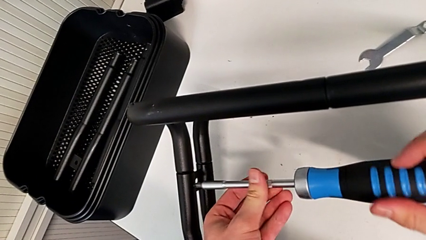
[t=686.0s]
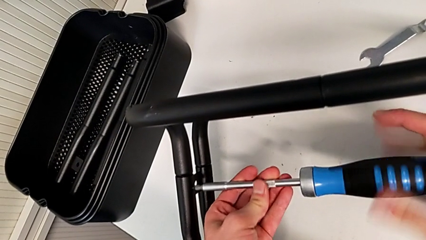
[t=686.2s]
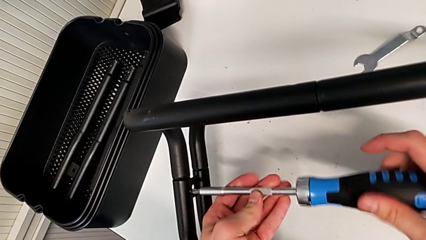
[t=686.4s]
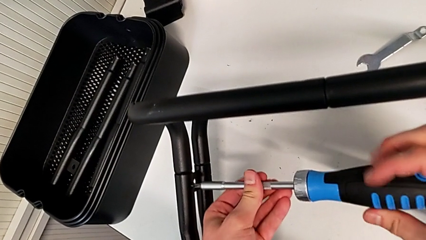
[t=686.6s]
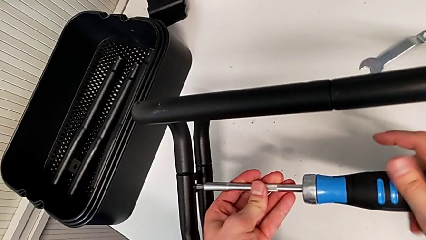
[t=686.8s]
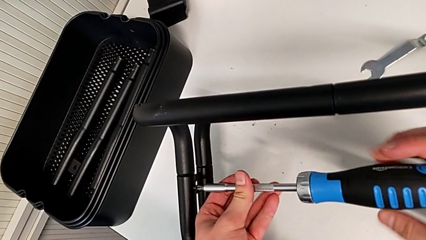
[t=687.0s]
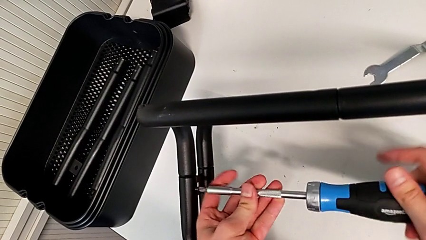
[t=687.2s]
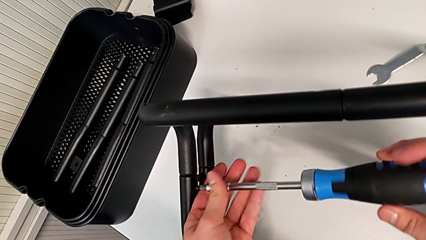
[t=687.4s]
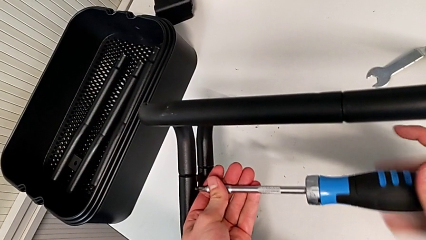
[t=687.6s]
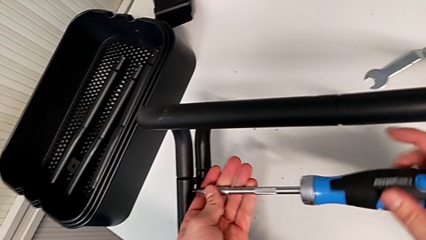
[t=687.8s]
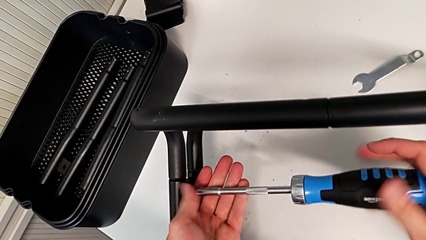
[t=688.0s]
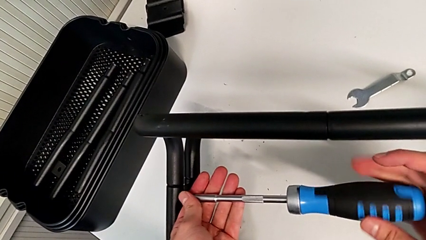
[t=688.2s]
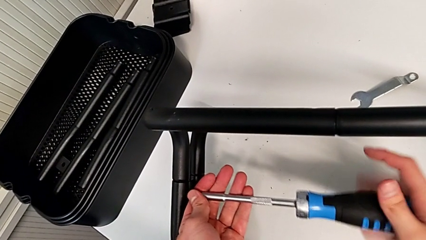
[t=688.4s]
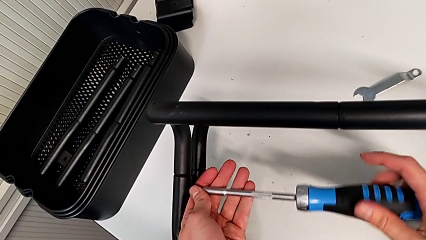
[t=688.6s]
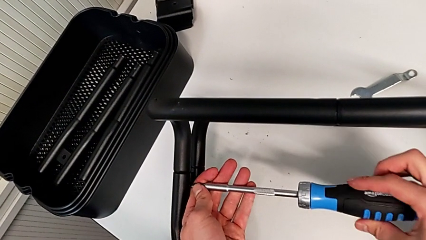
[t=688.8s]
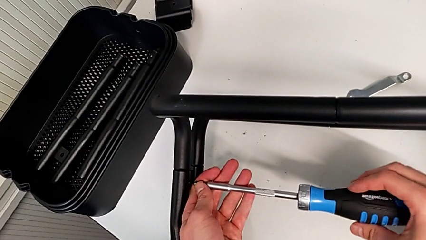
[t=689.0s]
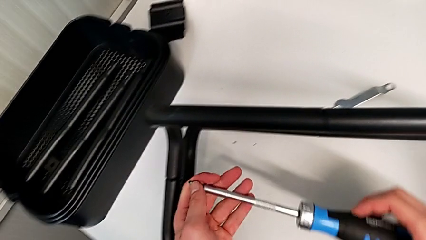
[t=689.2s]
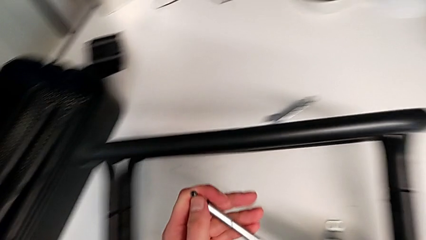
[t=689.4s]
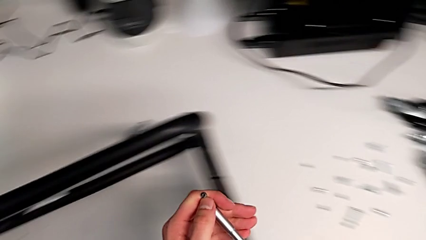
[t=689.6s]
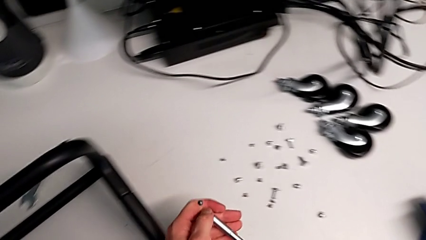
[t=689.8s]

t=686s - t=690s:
The camera wearer is unscrewing the second screw from the second leg of the furniture. They keep unscrewing the screw.

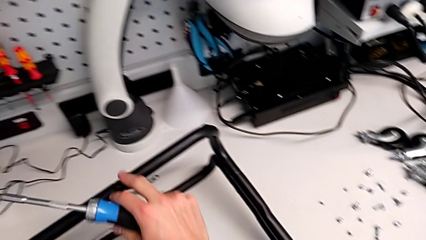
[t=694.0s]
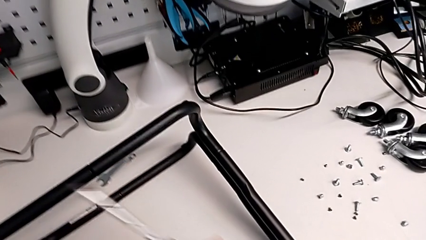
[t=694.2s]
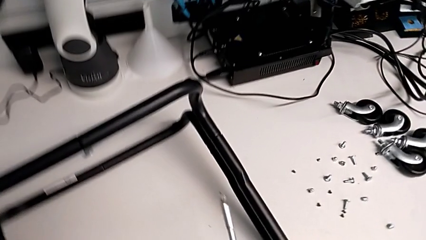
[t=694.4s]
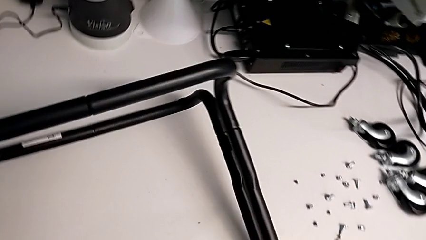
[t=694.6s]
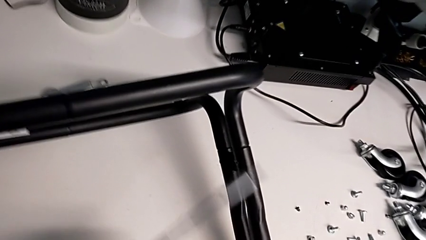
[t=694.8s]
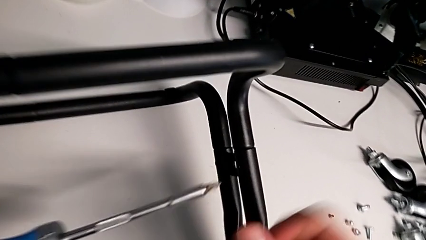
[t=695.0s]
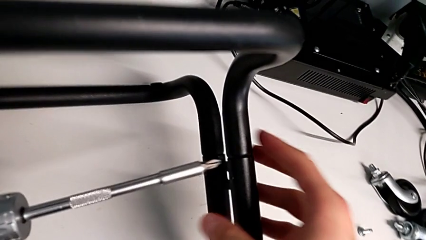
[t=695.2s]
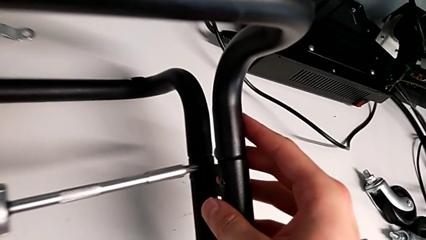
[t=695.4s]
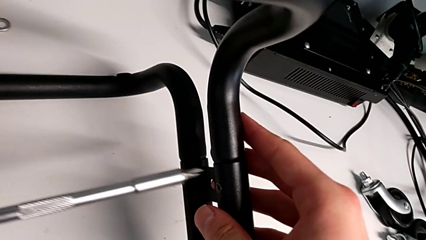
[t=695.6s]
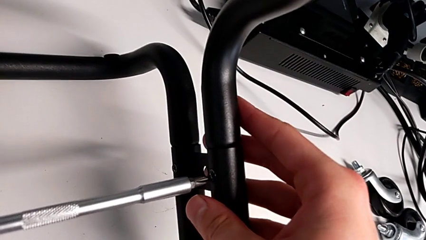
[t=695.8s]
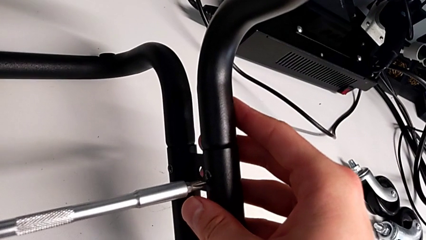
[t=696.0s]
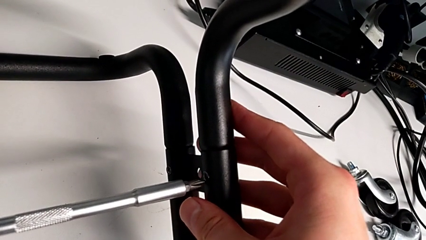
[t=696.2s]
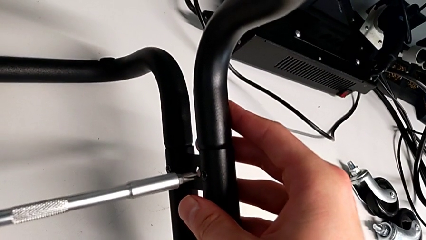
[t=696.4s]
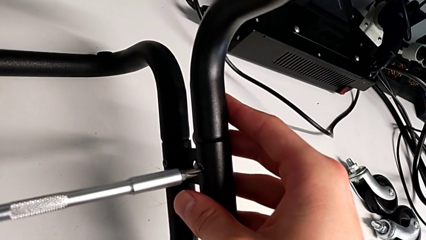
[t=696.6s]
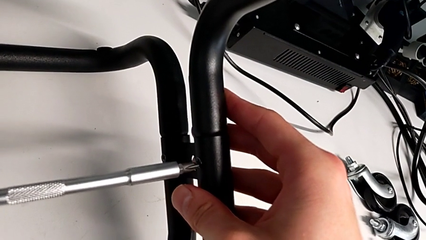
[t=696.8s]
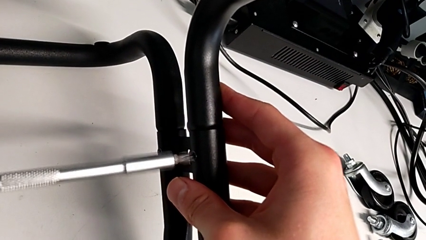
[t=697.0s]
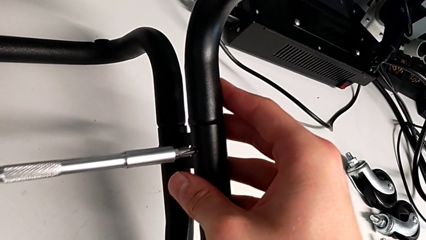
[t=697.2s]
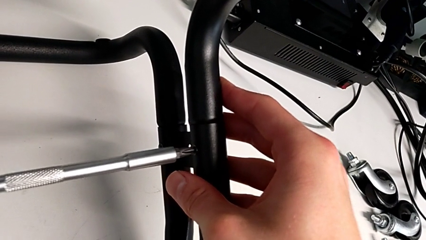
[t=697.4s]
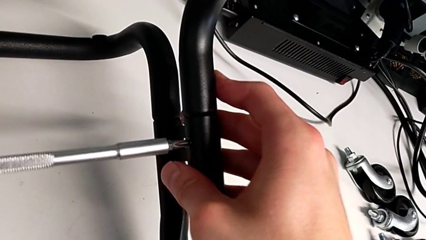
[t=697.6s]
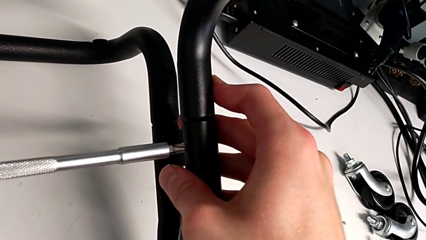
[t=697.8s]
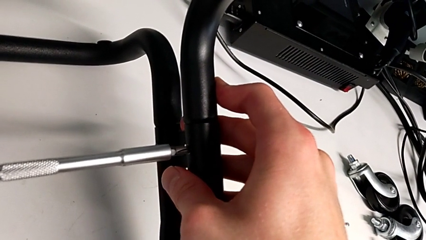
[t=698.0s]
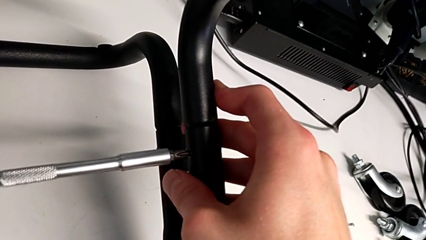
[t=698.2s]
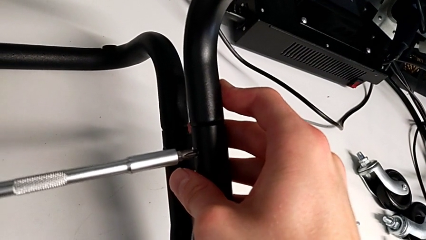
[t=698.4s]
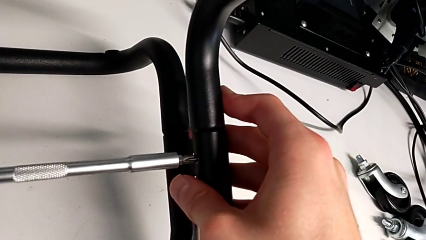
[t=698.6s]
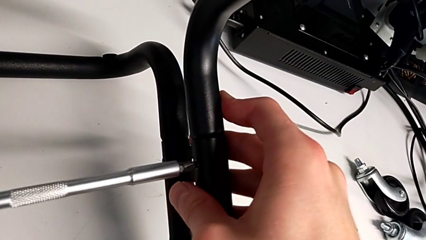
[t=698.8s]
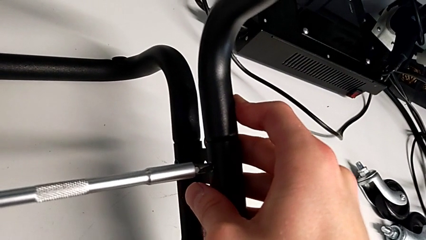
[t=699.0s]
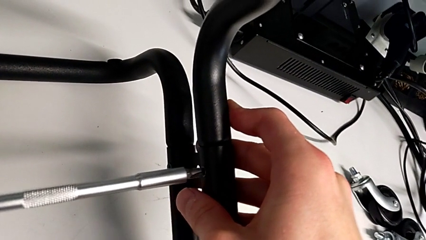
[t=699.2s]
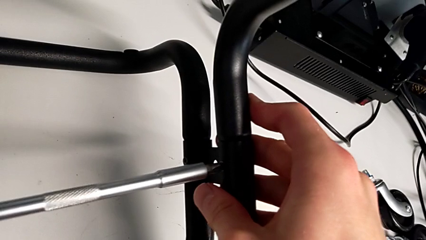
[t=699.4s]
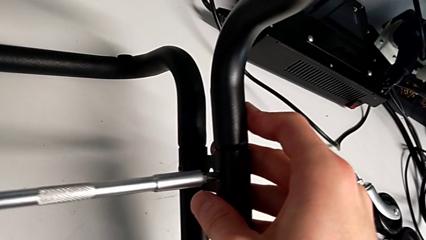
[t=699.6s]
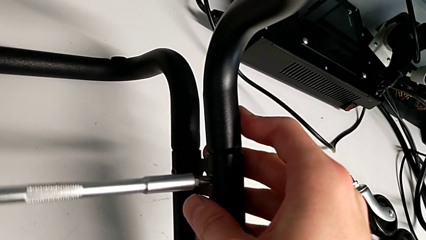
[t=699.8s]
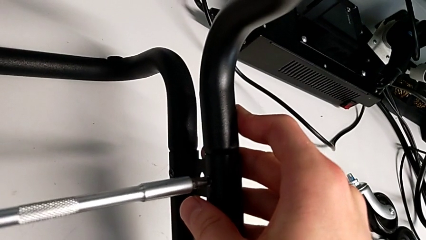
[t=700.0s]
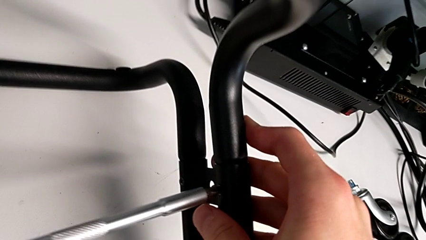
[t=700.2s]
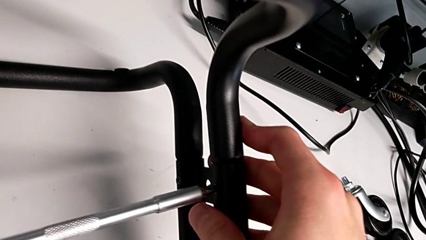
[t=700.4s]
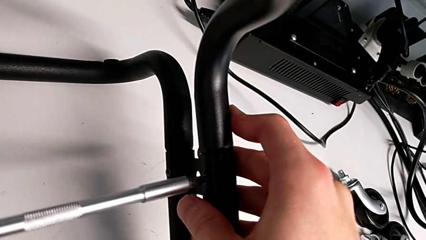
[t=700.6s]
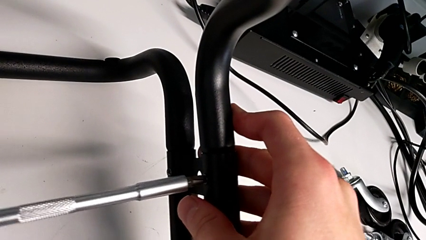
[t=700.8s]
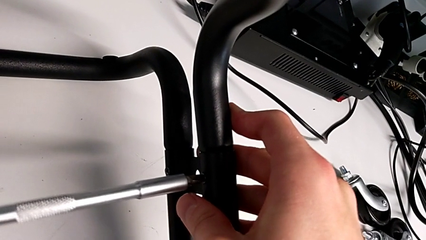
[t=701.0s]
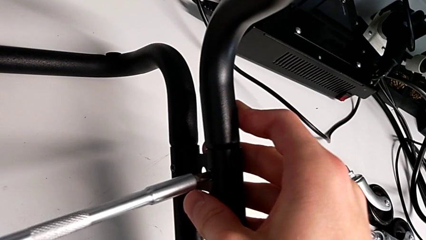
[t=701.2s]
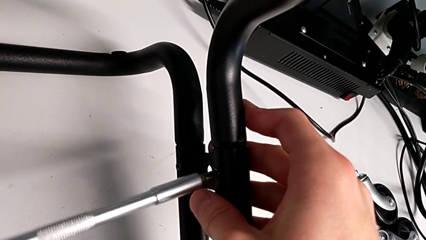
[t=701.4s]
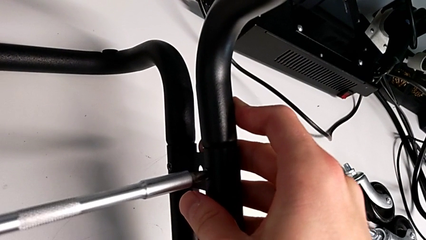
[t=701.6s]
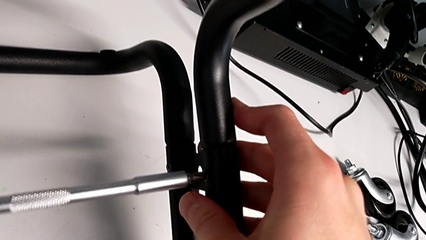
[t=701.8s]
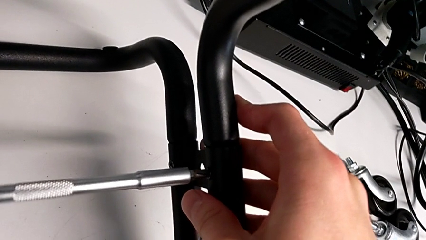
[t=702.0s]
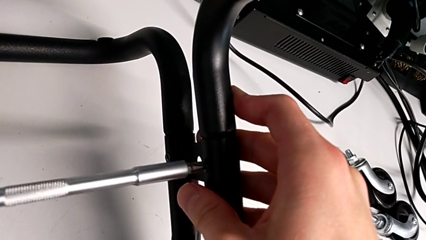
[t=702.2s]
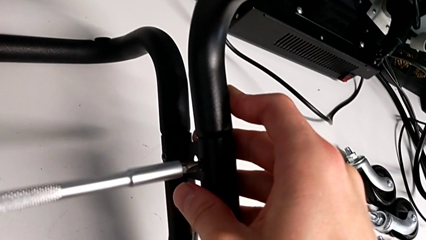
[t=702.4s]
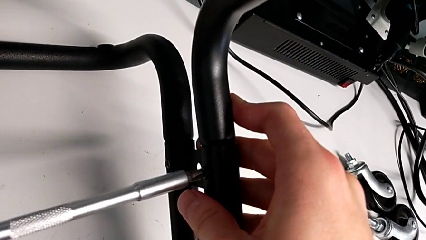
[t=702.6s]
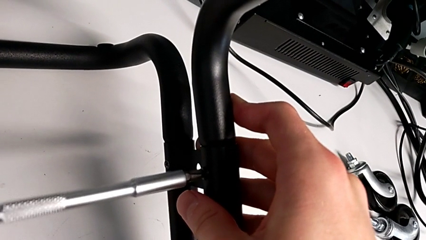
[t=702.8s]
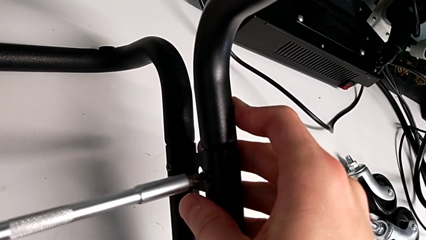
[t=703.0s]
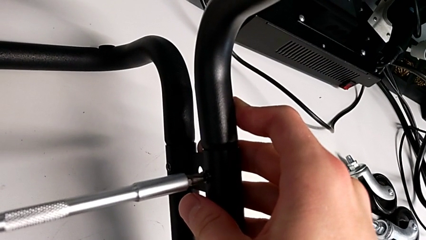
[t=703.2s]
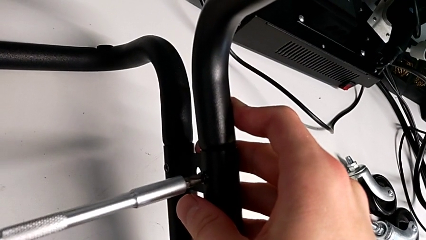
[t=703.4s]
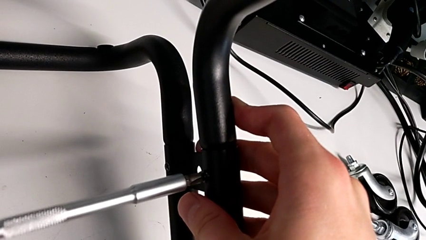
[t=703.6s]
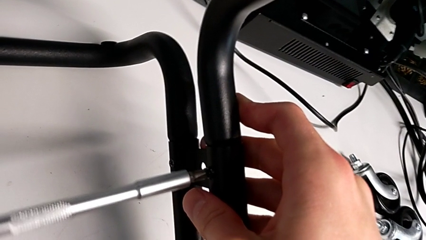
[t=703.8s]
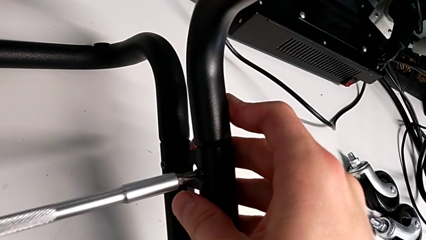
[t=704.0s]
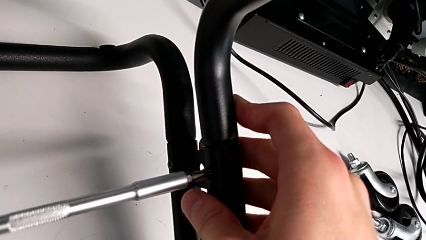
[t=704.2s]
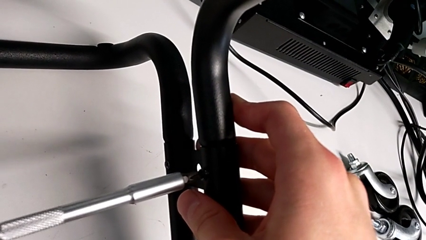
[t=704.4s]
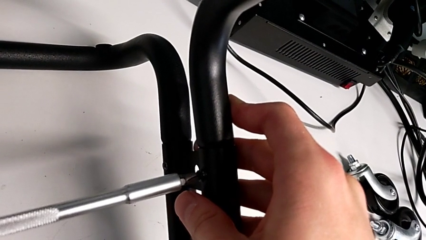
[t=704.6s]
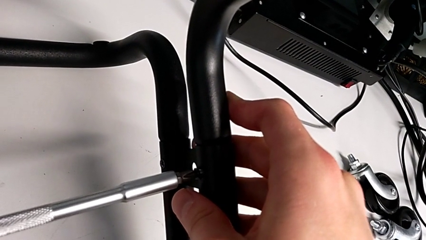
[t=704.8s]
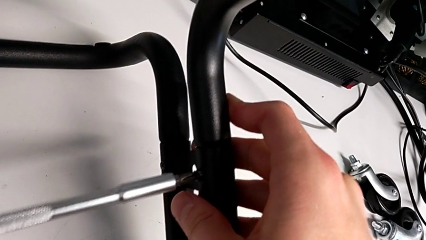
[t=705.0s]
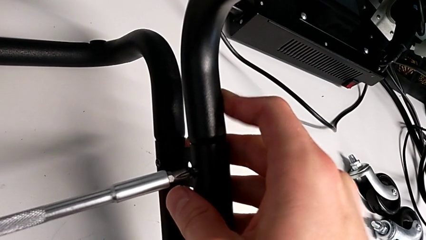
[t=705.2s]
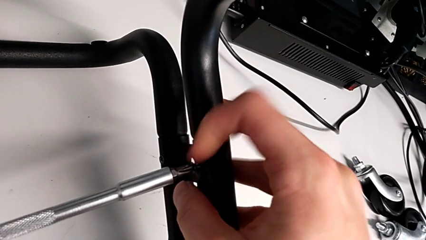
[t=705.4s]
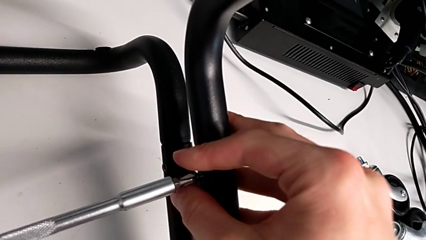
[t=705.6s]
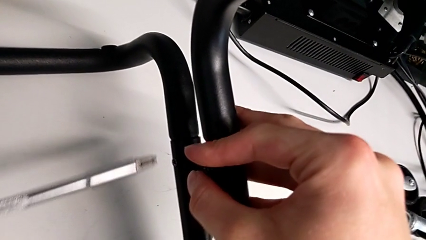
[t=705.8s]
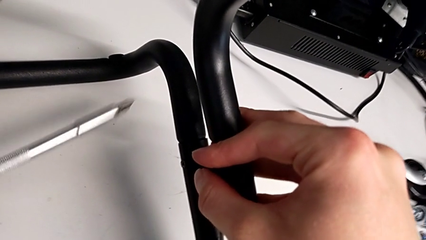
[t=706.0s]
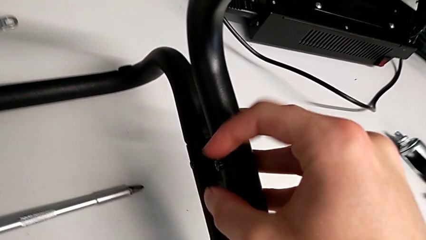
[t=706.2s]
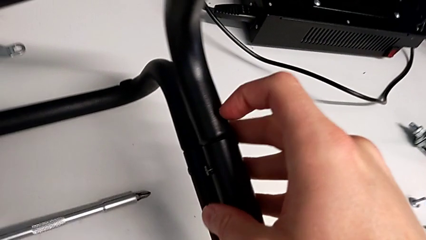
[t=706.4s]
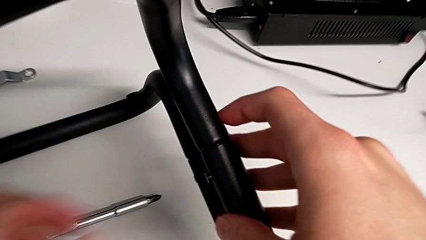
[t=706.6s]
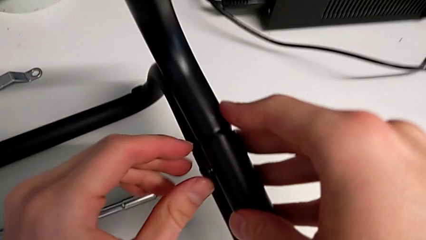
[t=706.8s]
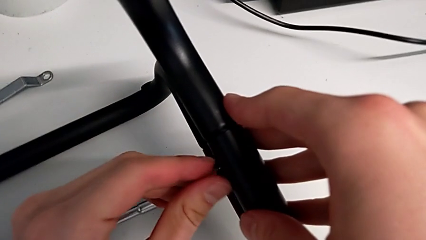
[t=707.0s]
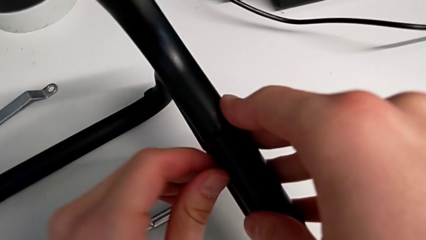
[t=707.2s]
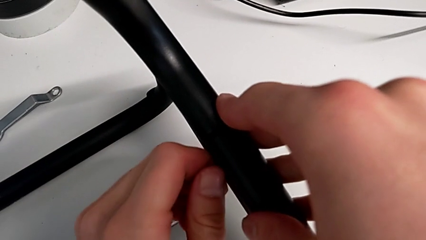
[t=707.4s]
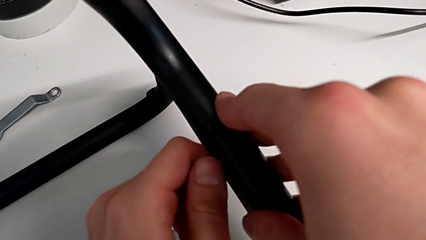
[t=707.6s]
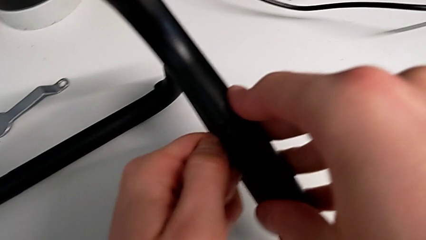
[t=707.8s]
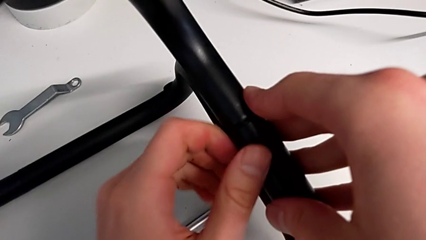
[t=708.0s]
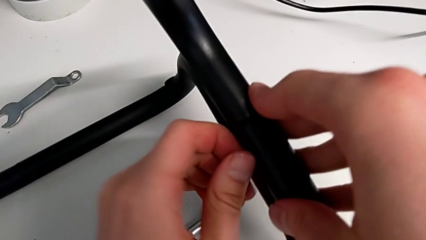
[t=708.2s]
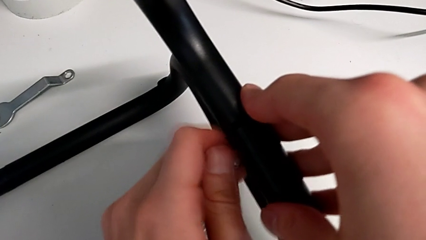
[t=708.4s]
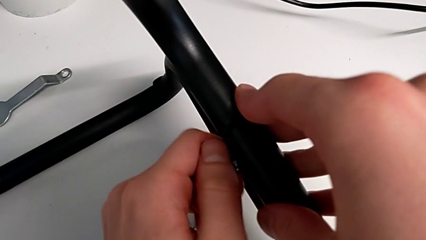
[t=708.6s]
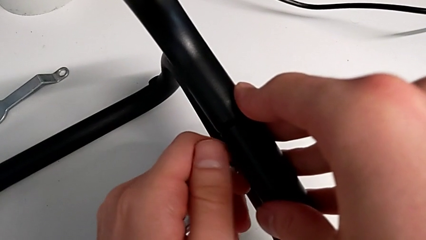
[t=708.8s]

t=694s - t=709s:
The camera wearer is unscrewing the second screw from the fourth leg of the furniture.
